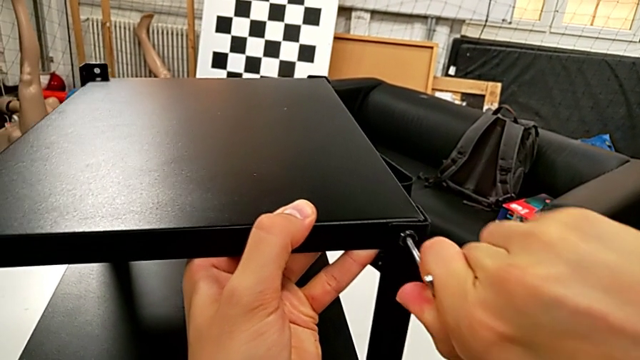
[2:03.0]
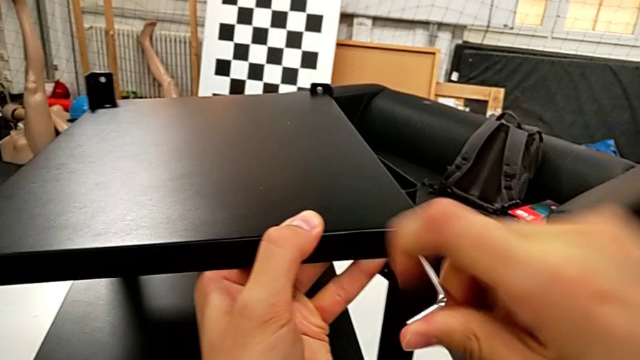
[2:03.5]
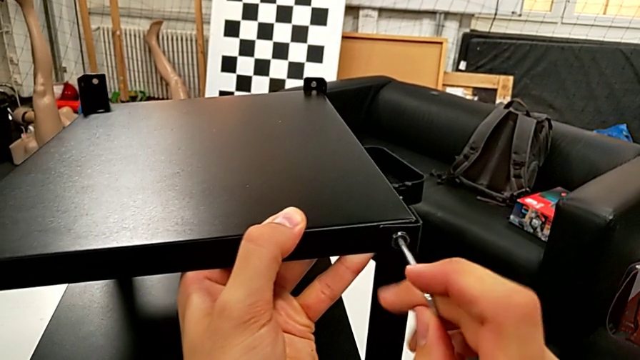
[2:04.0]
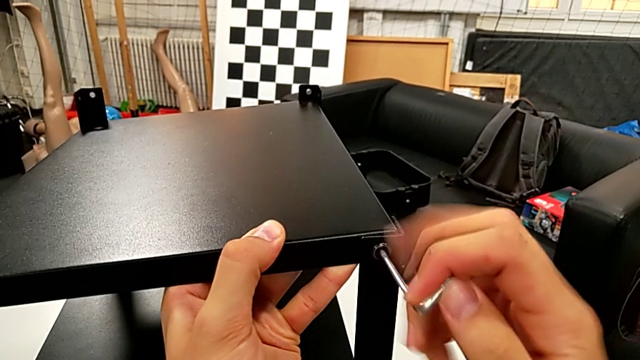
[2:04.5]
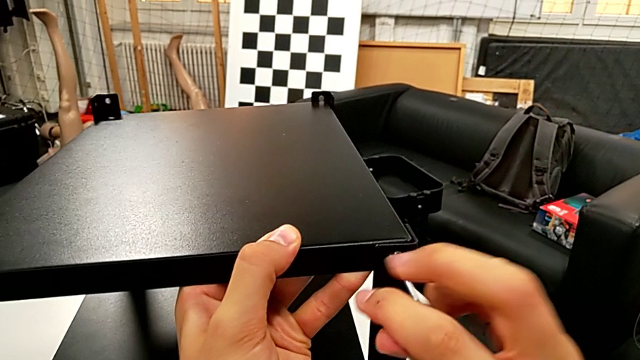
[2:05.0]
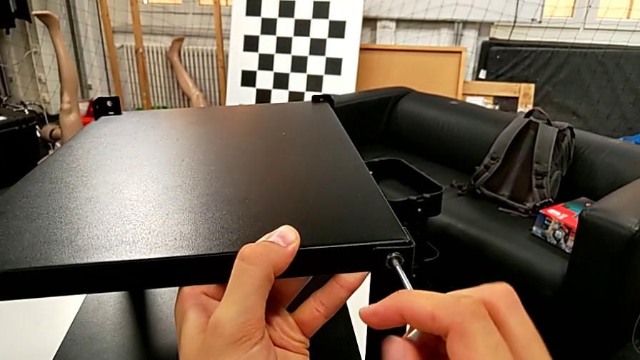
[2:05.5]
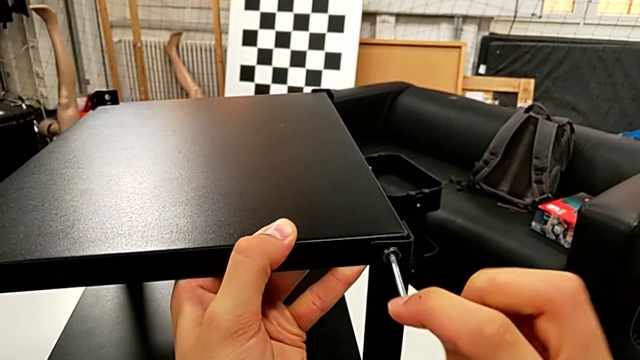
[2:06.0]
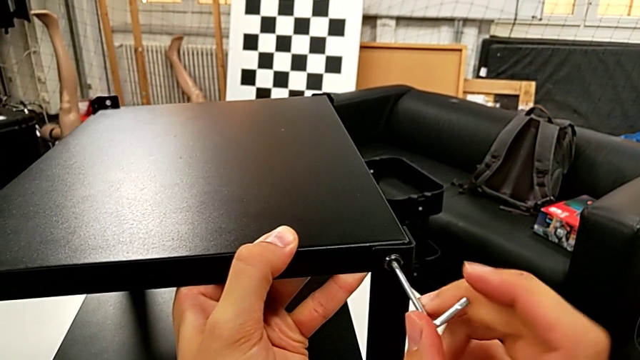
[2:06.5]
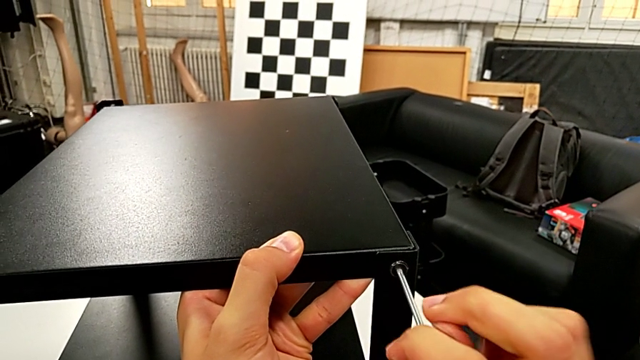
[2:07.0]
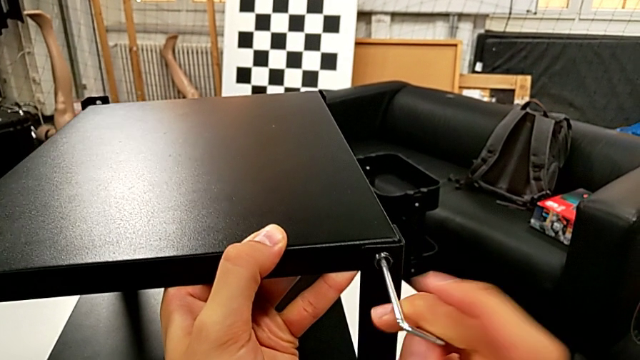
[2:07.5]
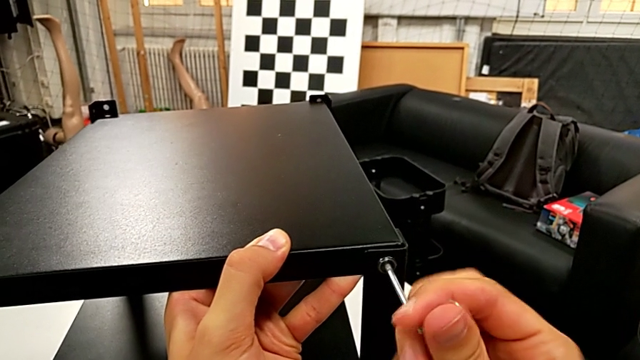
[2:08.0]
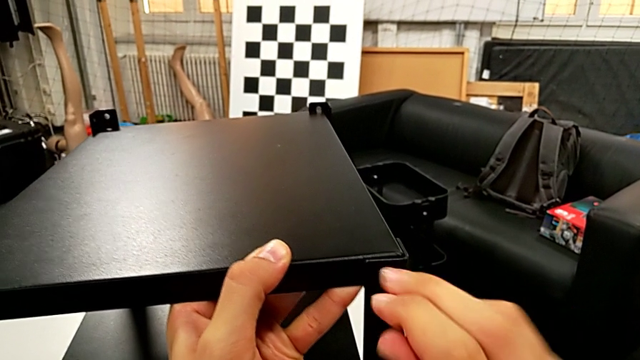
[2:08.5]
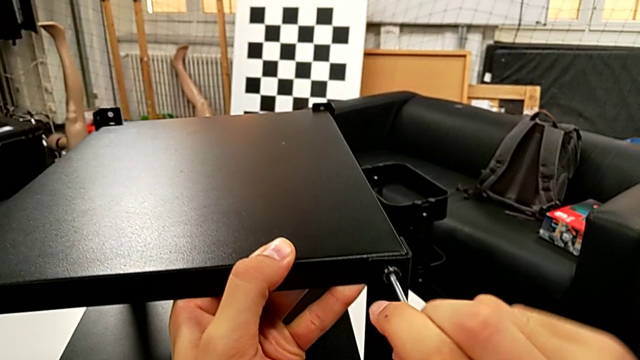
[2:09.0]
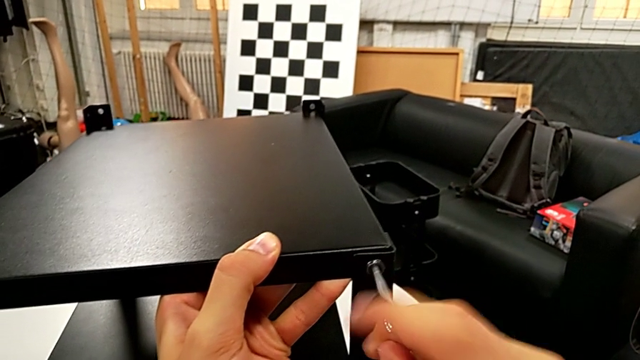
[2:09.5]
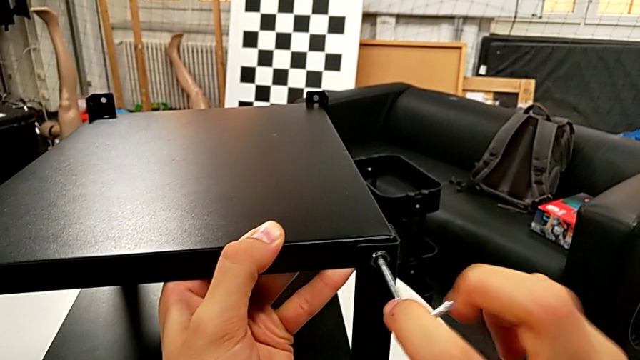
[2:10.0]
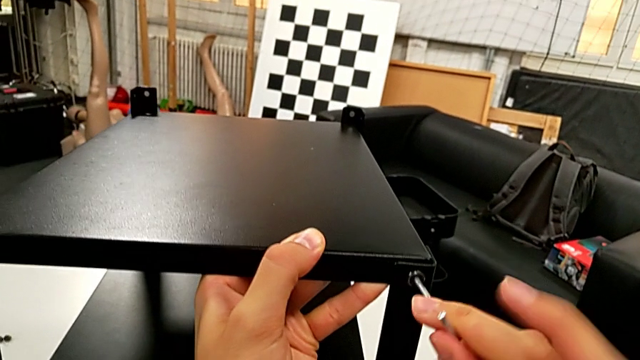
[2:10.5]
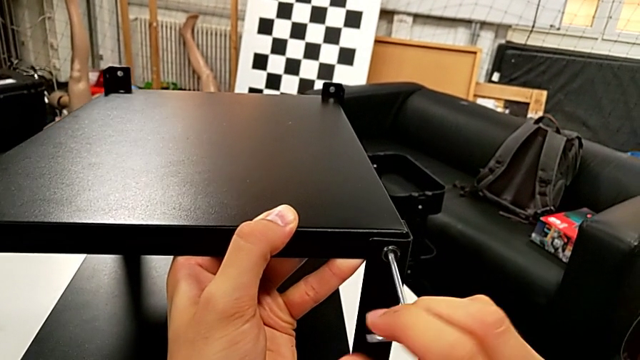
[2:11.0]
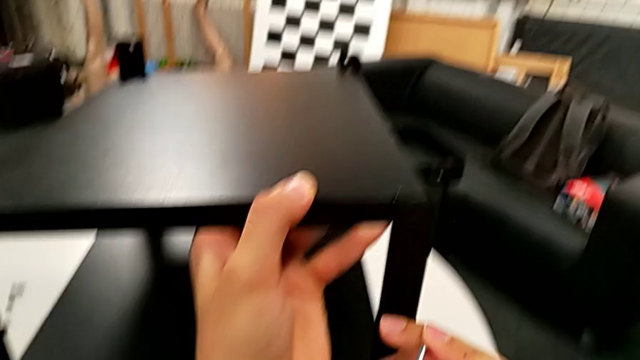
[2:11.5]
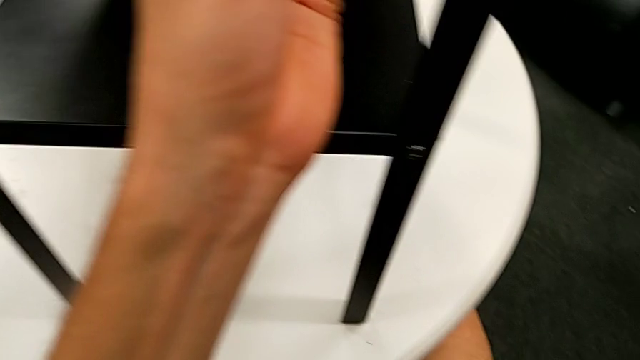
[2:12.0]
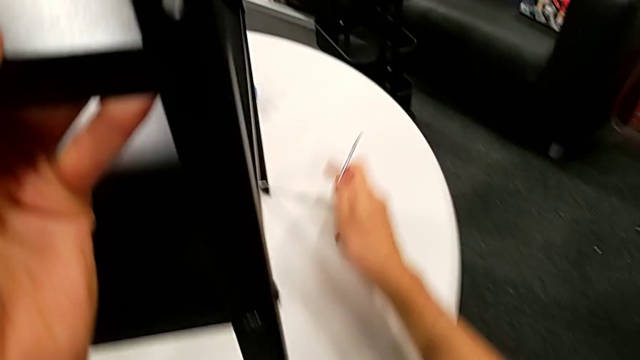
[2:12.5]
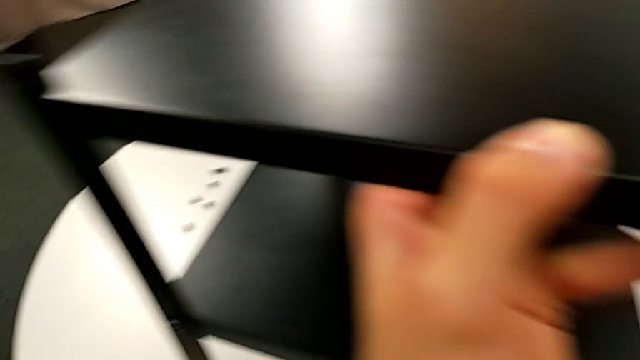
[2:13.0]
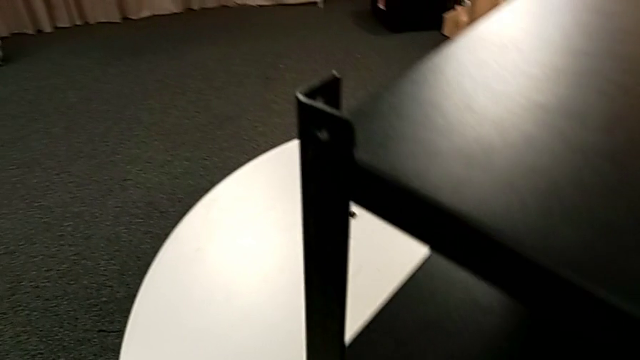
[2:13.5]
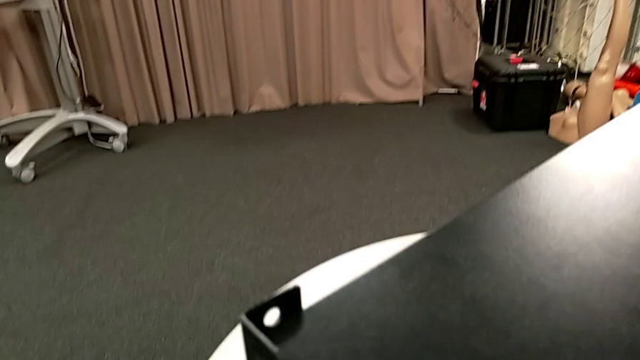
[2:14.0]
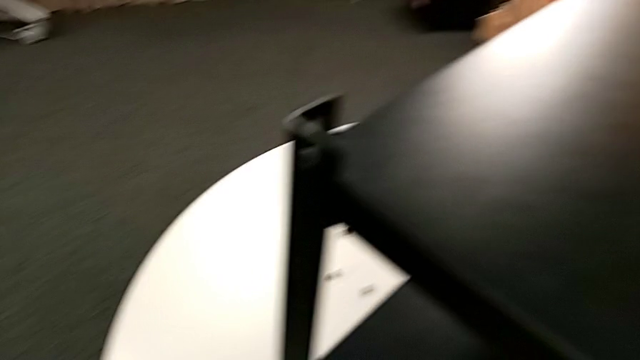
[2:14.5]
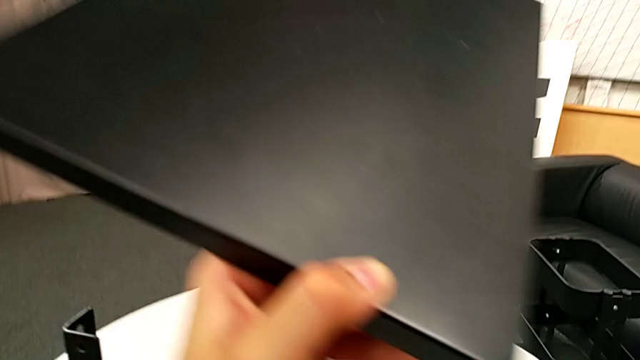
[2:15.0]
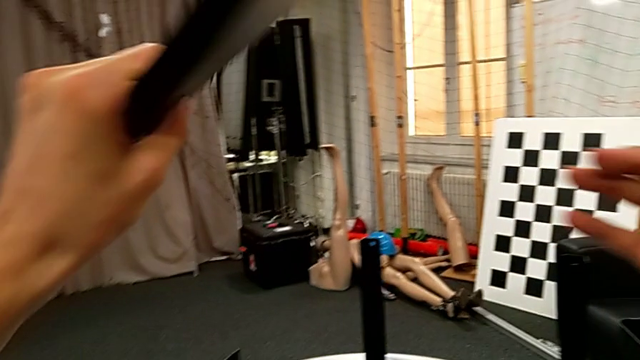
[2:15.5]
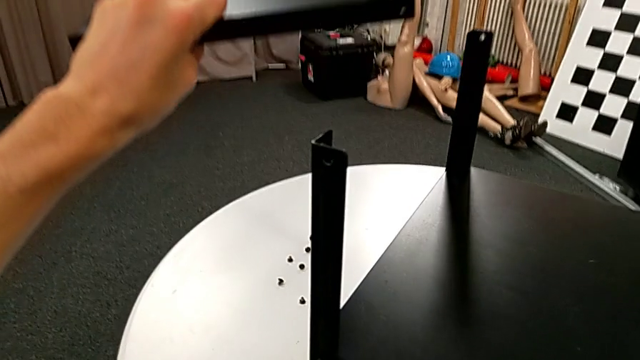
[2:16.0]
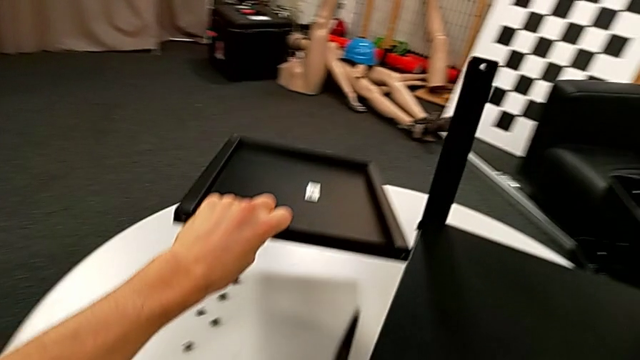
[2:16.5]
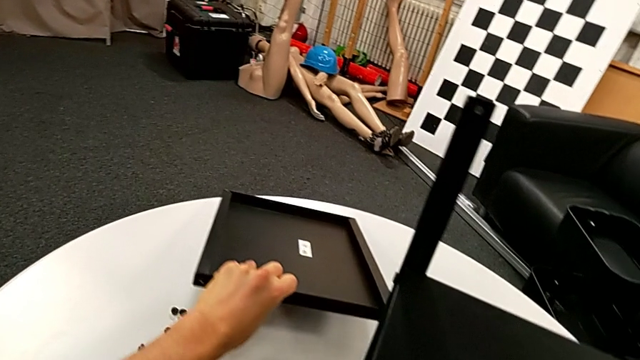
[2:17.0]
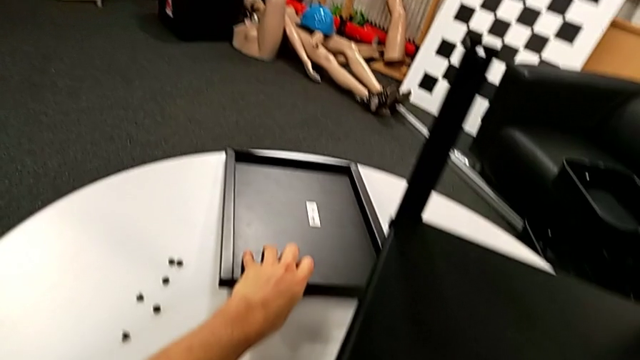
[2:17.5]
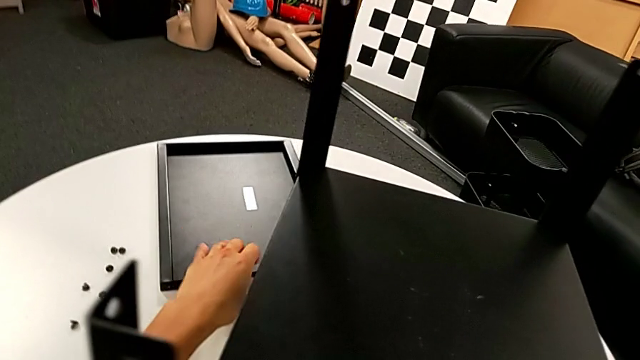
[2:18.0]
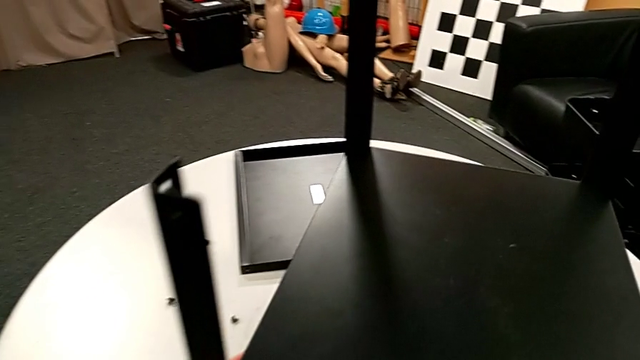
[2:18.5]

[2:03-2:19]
The camera wearer is disassembling the top table. They keep unscrewing the hex socket head, wrongly drop it, disassemble the top nightstand, rotate it and place the nightstand.

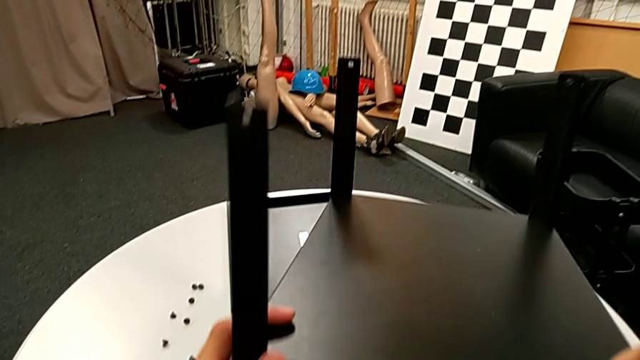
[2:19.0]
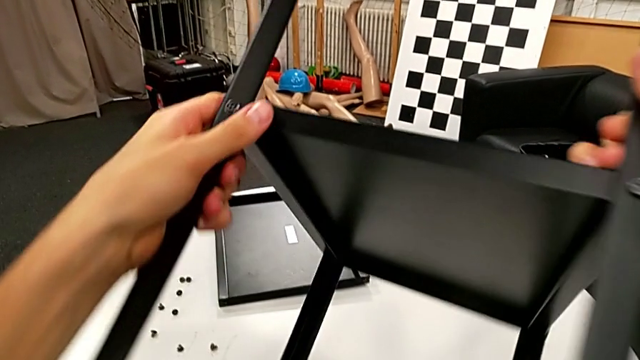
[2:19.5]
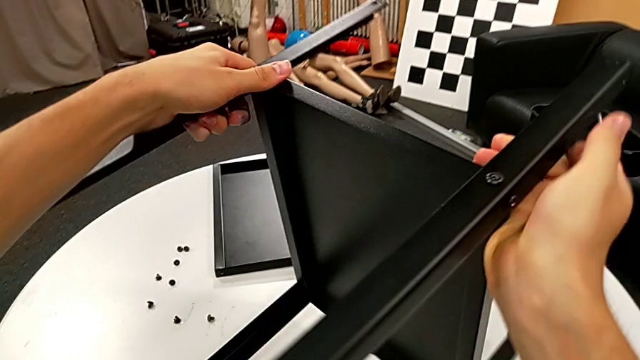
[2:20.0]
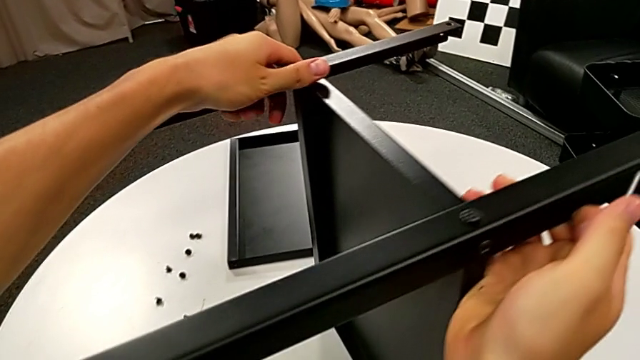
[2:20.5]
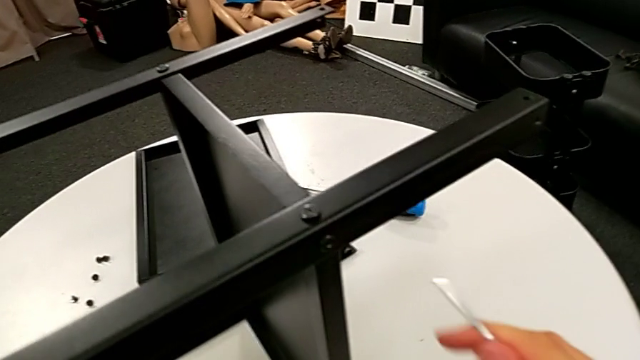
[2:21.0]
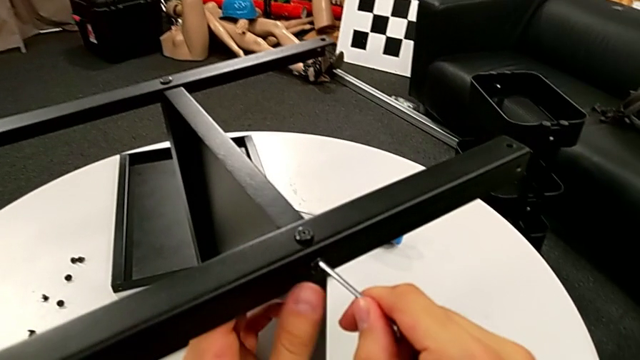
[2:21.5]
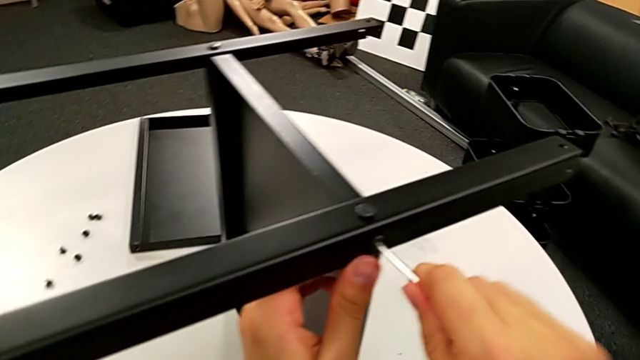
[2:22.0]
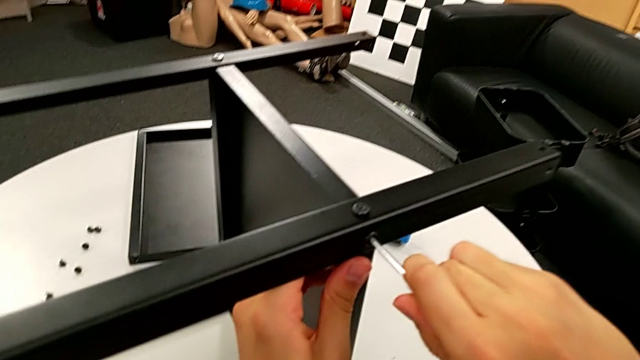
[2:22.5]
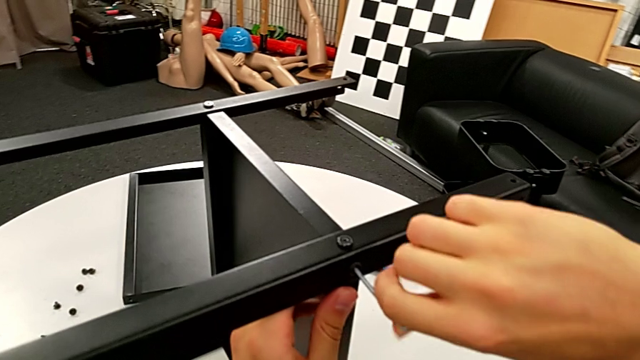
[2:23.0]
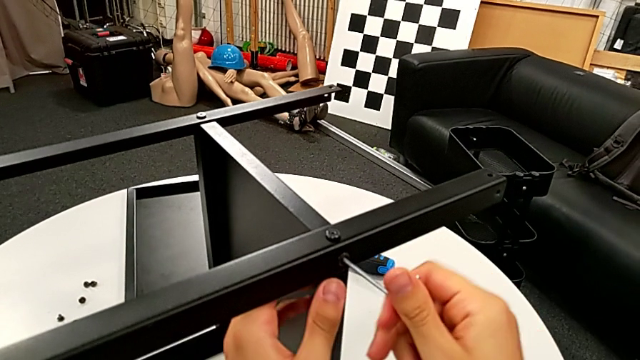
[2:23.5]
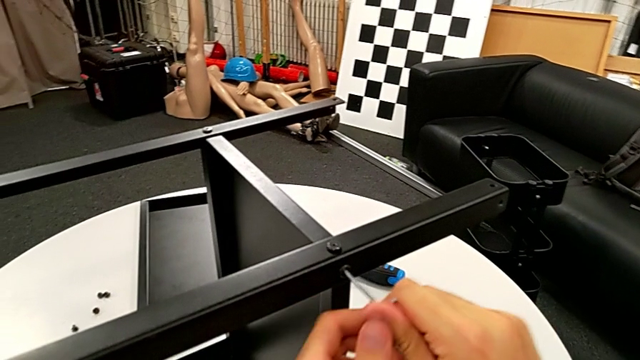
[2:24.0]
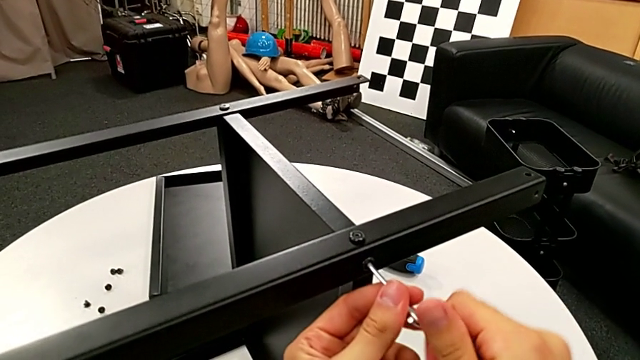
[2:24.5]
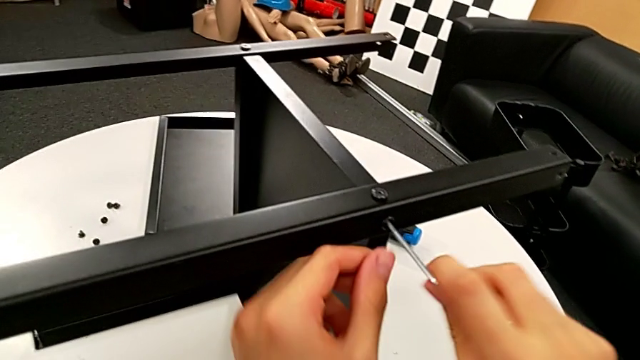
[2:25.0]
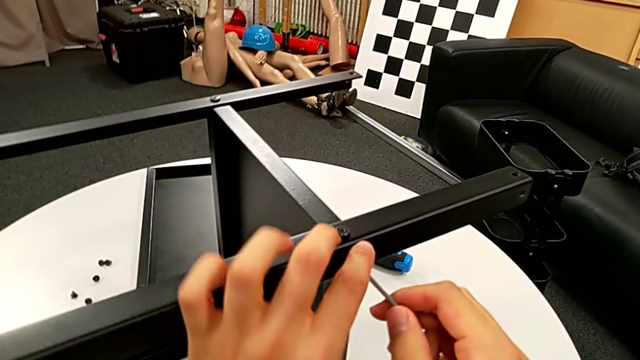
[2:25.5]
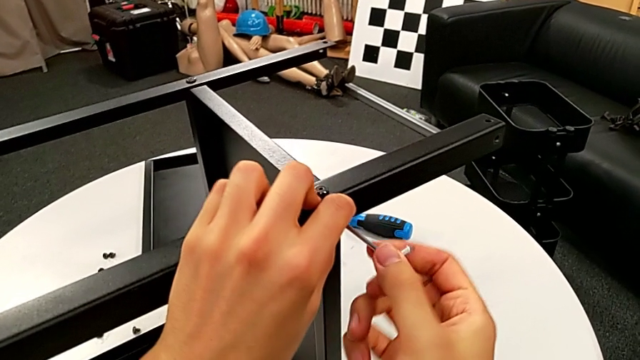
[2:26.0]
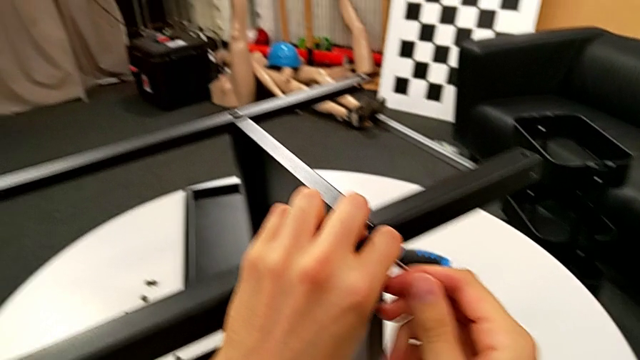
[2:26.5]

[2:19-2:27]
The camera wearer is disassembling the middle shelf. They rotate the nightstand, insert the Allen wrench and begin to unscrew the hex socket head.
